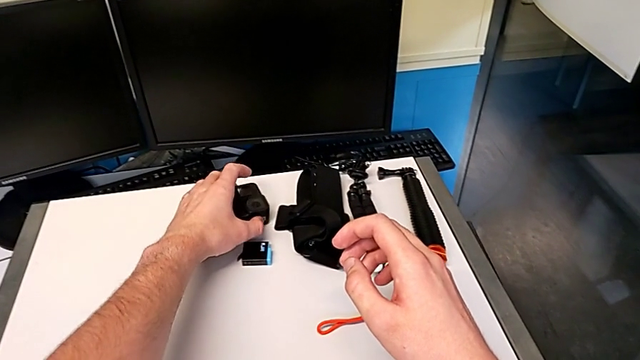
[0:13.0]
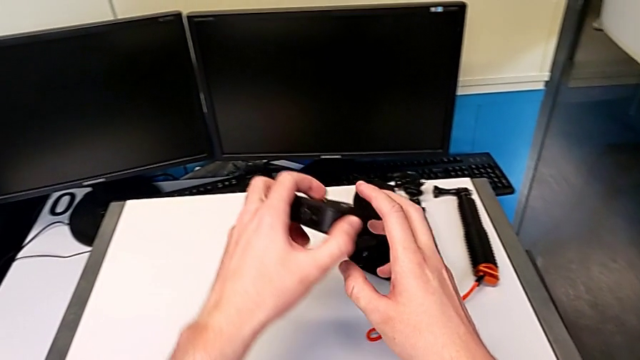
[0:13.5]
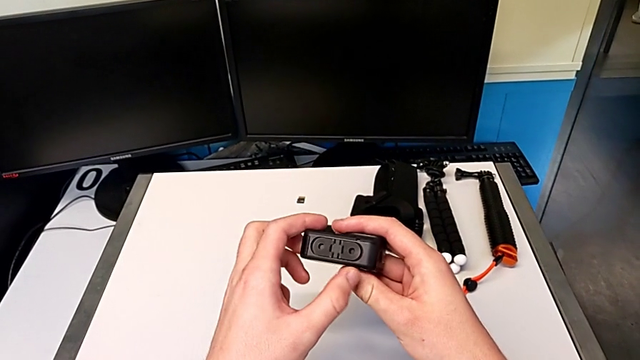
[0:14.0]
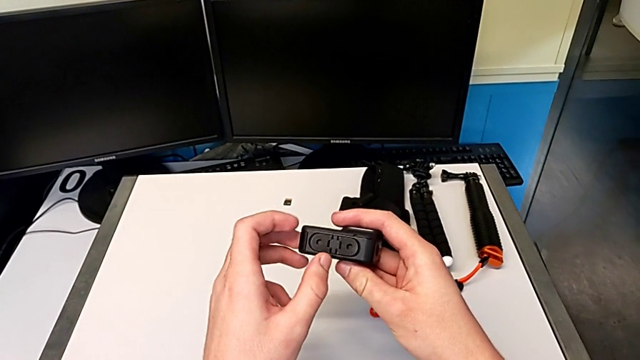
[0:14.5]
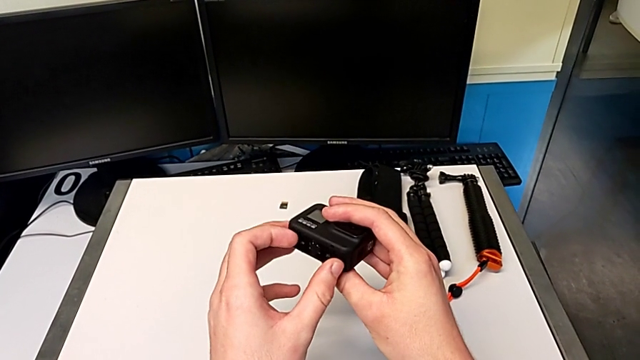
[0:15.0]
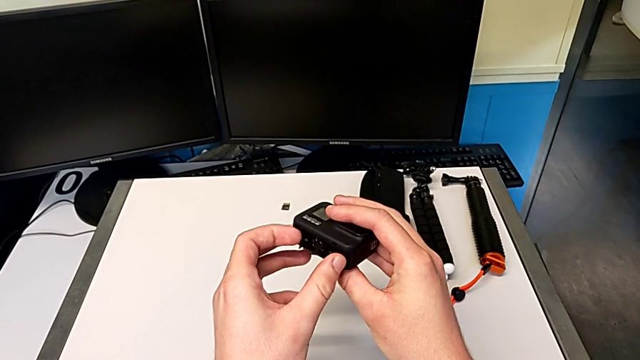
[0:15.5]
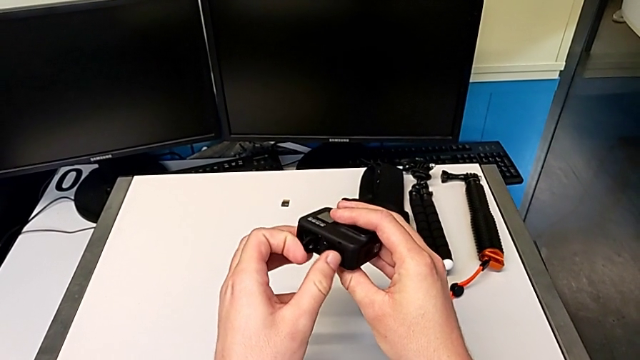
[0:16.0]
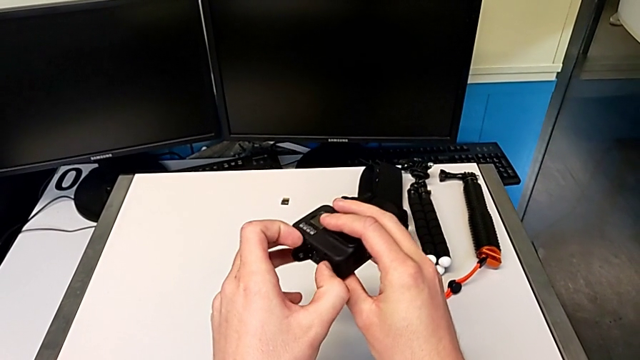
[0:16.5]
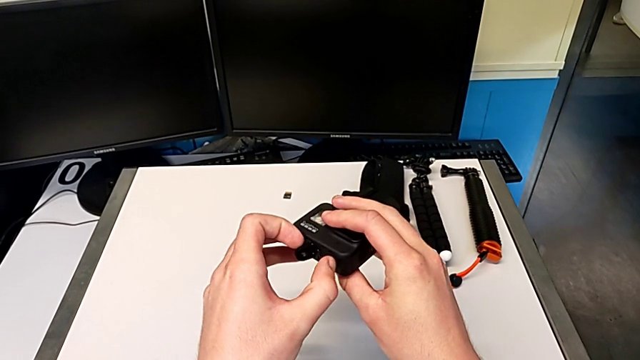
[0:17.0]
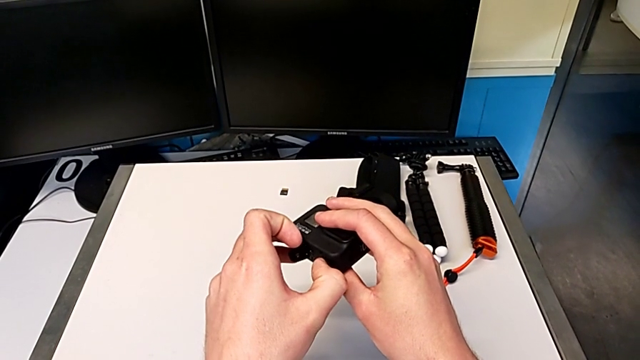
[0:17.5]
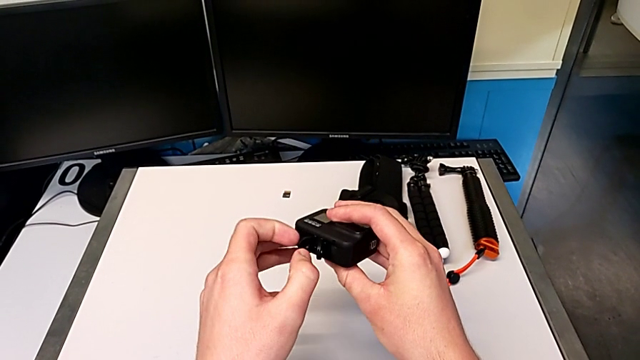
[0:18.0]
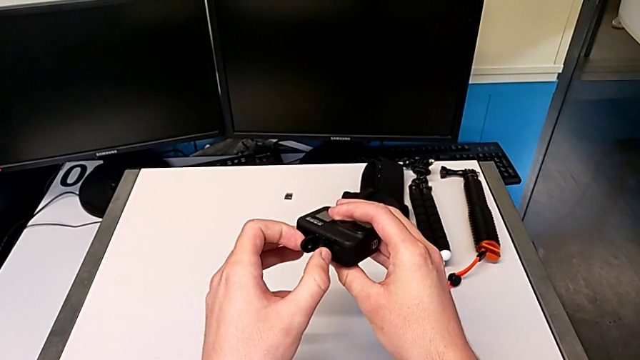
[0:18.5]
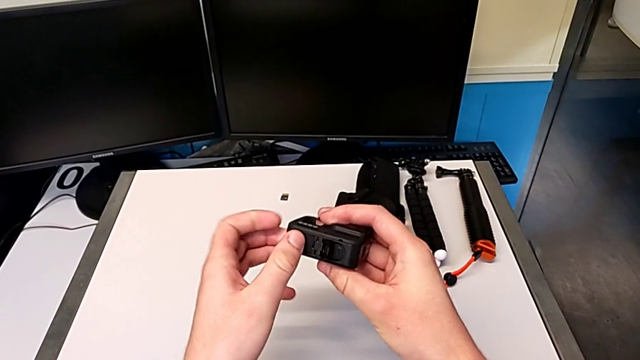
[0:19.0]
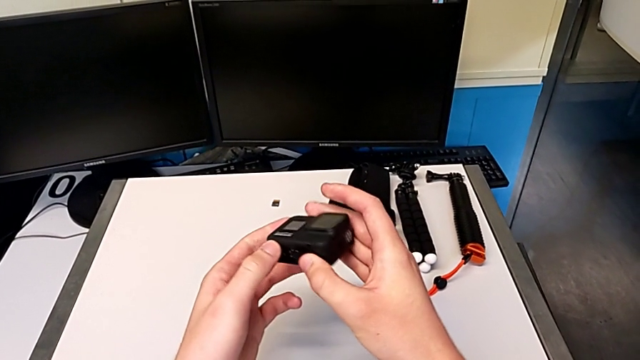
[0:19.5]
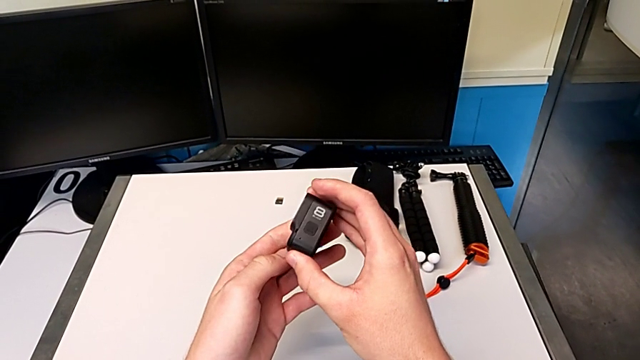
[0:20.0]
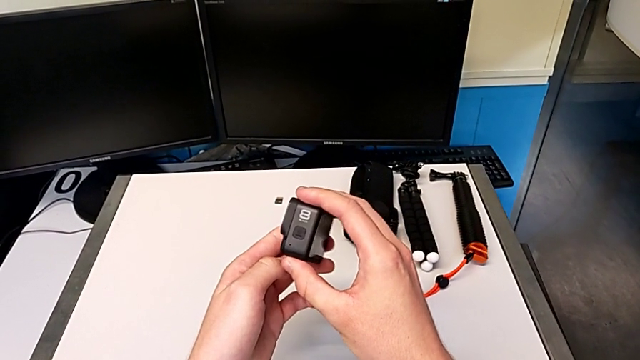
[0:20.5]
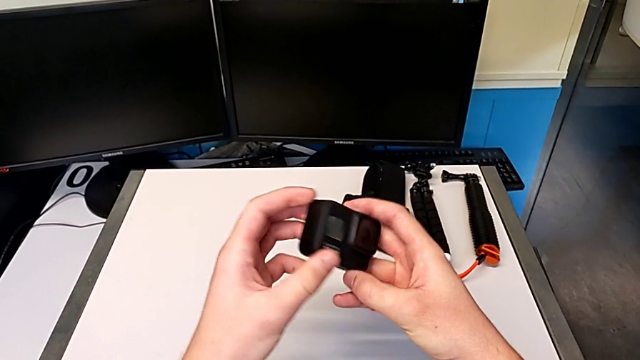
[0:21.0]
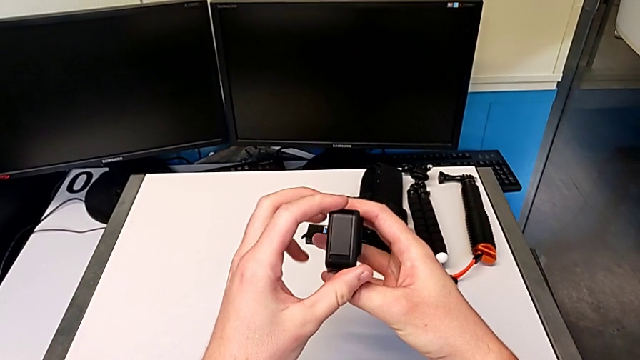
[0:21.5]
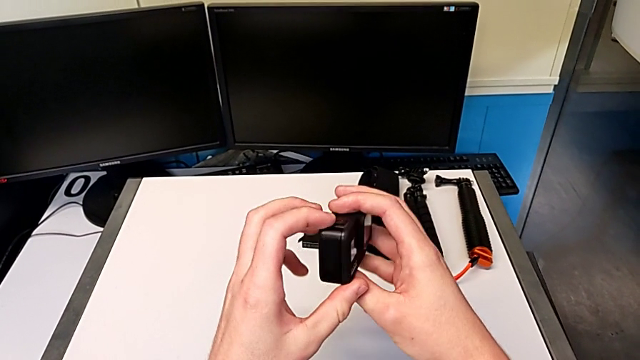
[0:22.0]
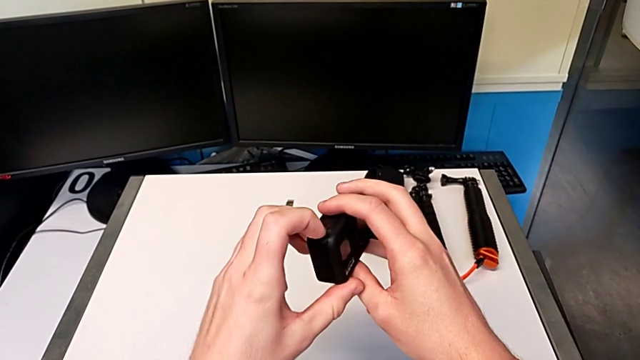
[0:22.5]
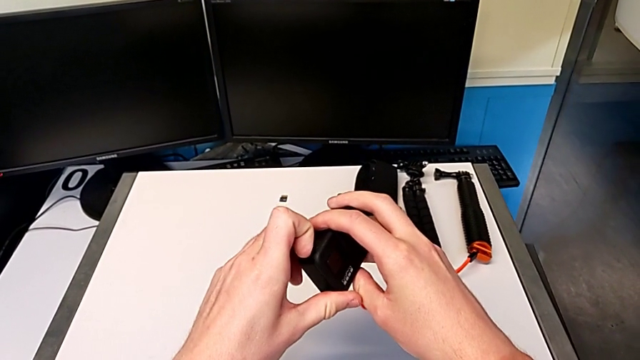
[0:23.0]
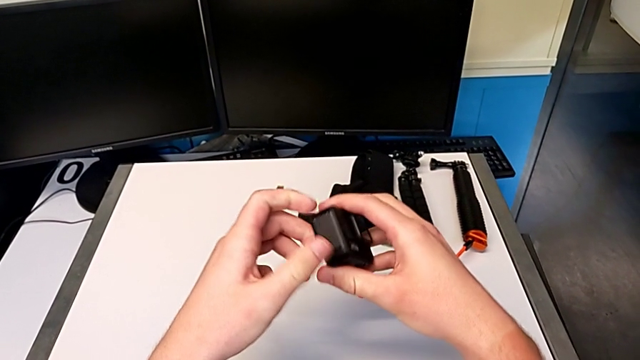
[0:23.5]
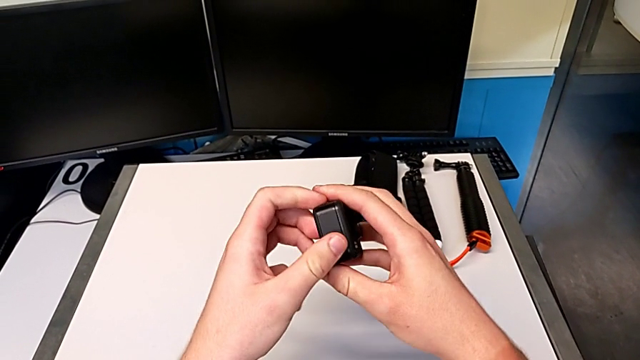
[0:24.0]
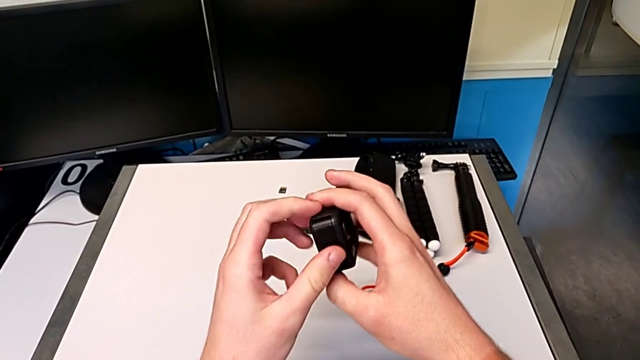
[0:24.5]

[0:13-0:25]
The camera wearer is changing the battery for the GoPro. They grab the GoPro, open it, inspect it and press it.

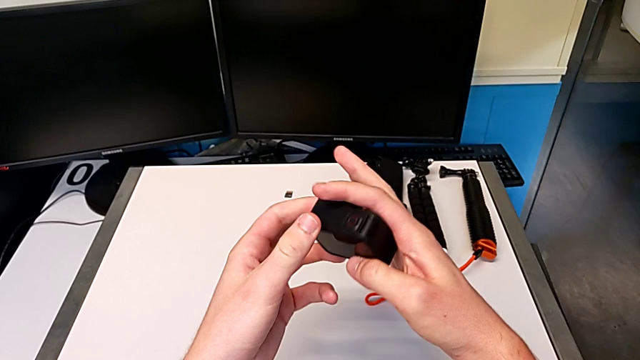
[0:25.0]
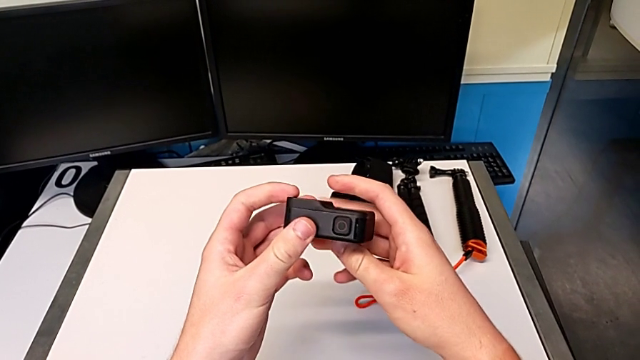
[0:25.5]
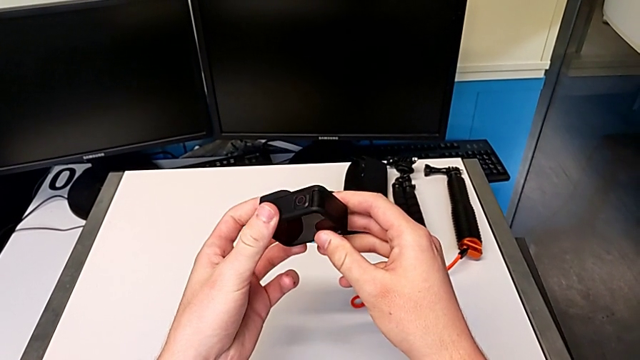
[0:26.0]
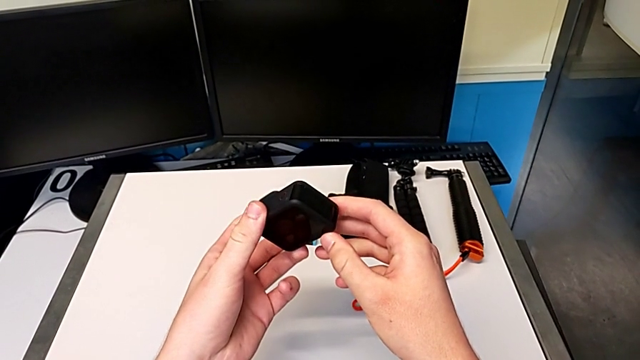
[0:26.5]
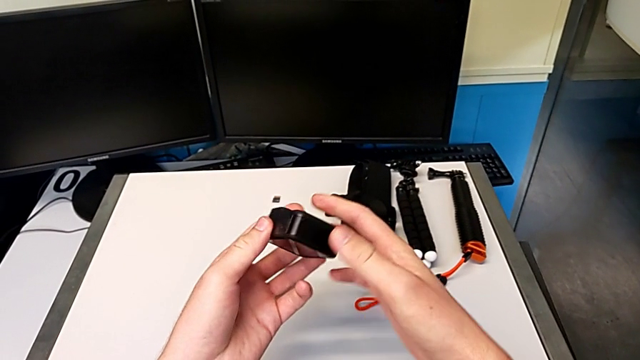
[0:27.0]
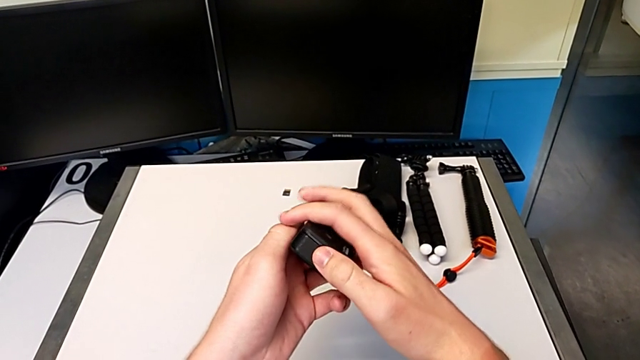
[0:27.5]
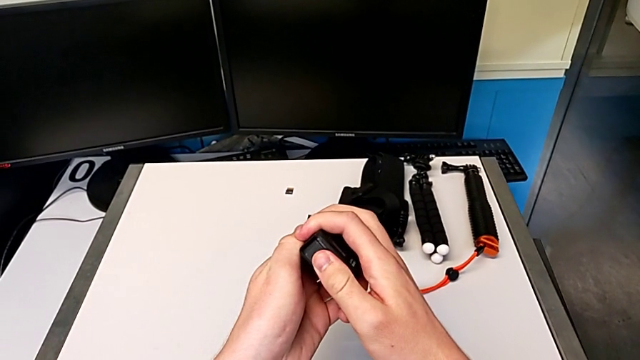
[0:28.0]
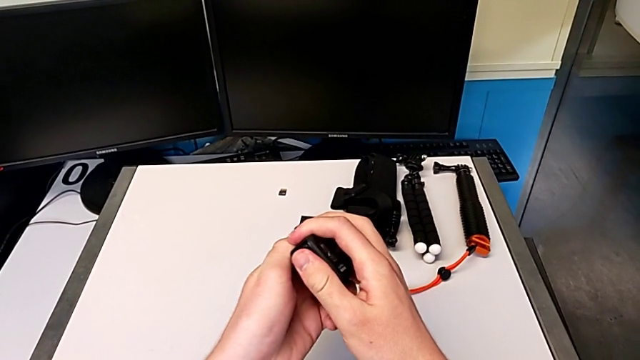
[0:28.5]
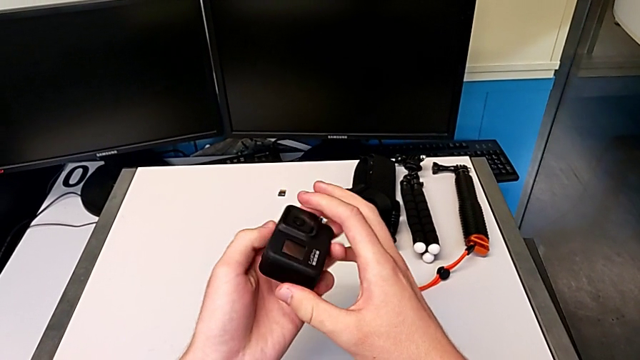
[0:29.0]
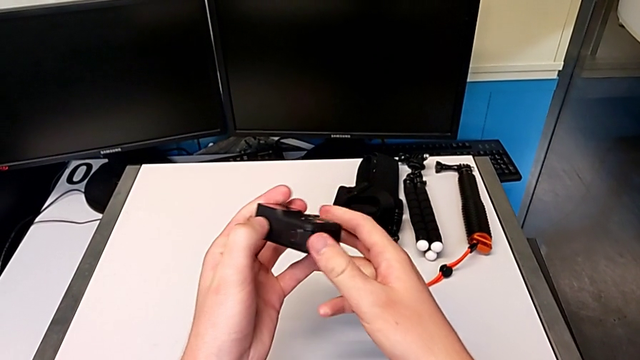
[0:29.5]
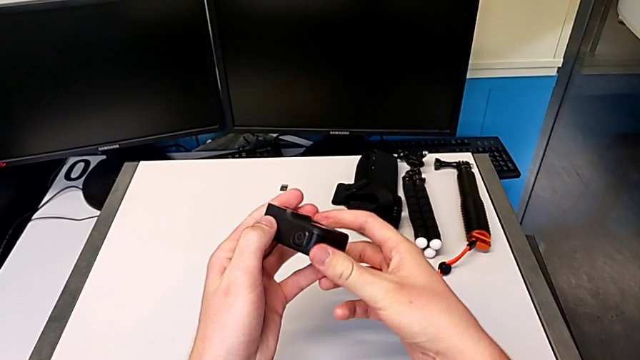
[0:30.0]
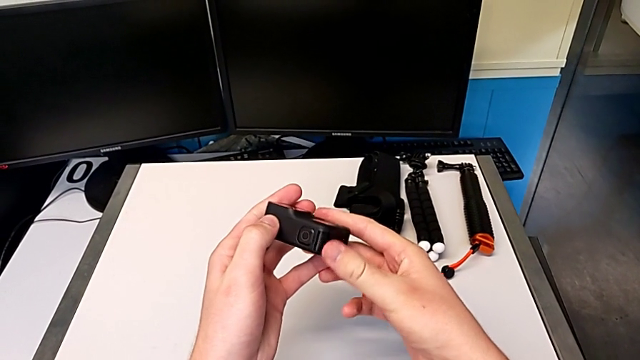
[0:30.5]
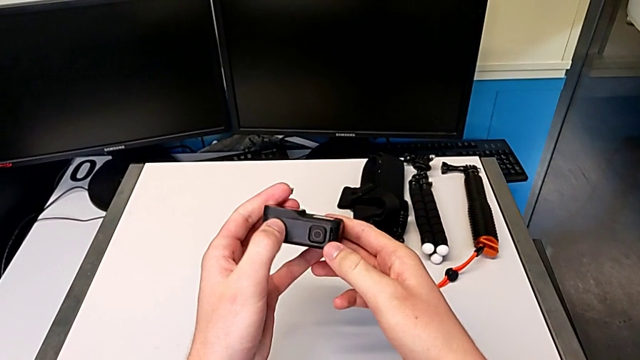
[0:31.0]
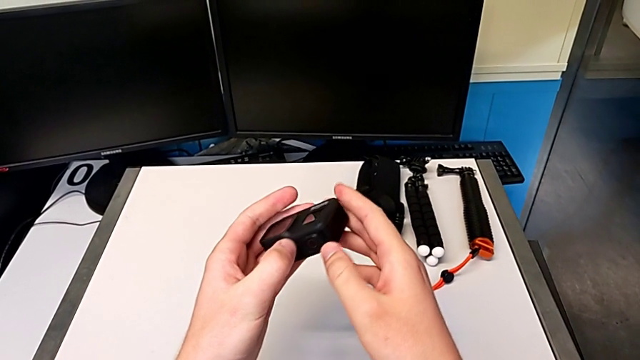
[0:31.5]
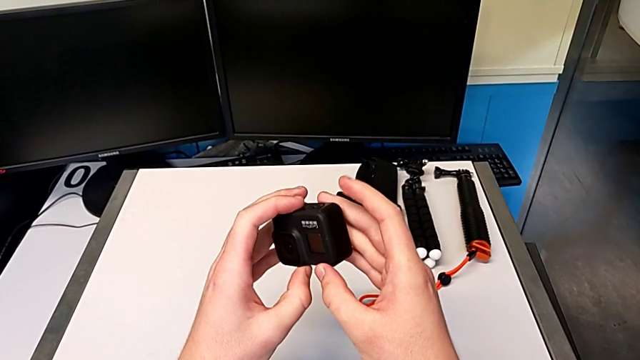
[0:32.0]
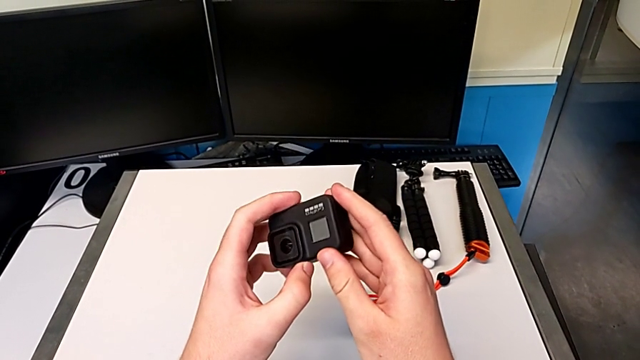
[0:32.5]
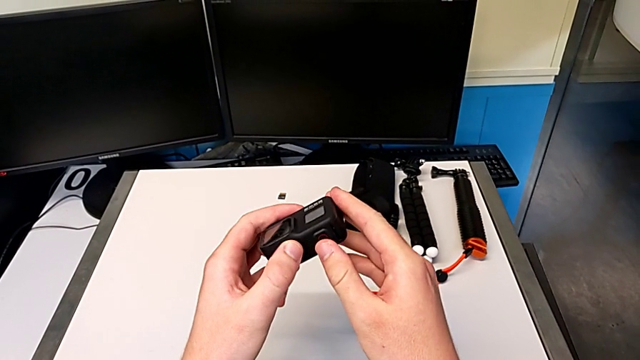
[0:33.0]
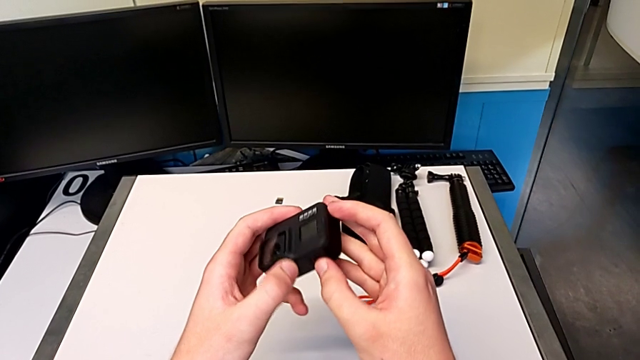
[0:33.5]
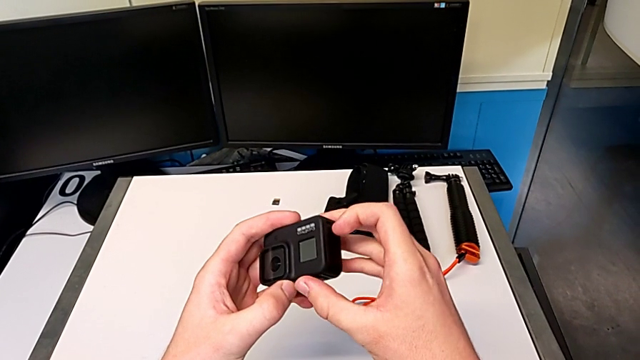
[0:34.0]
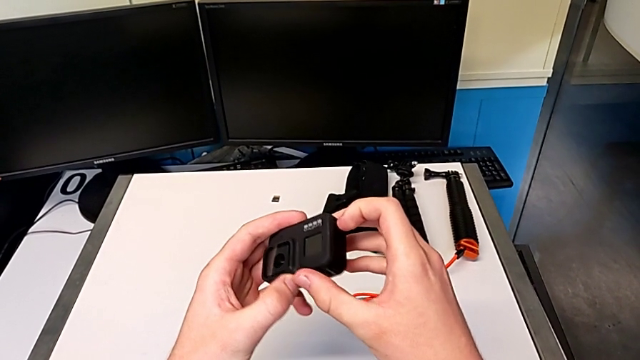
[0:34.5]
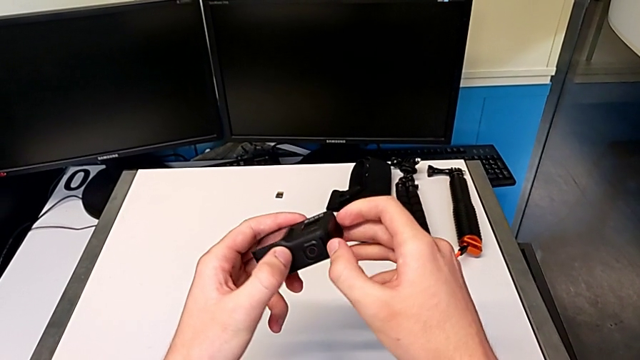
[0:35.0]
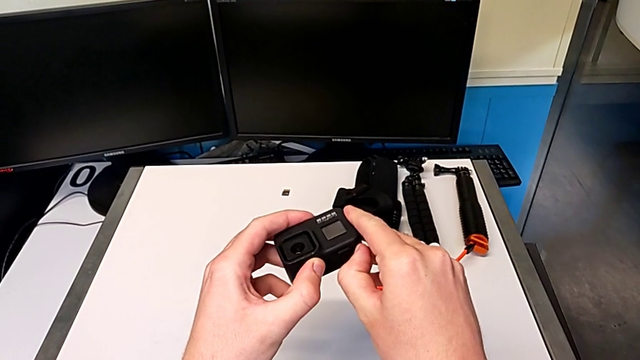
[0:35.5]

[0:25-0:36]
The camera wearer is changing the battery for the GoPro. They inspect the GoPro, press it twice, inspect it and press it.
